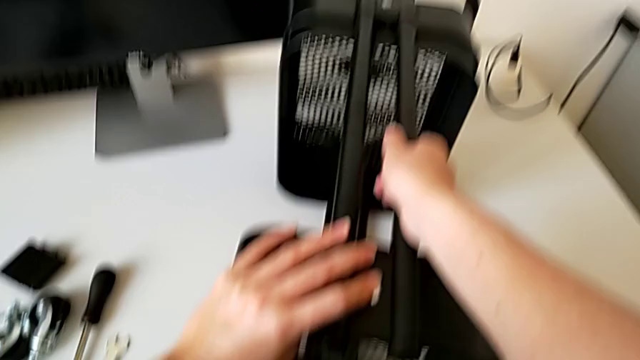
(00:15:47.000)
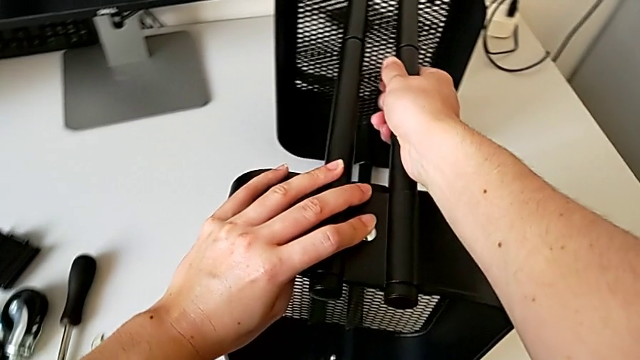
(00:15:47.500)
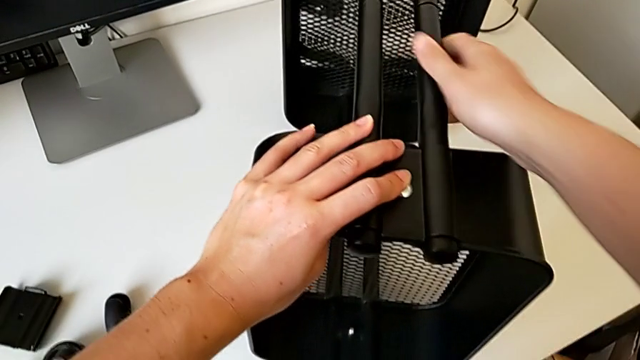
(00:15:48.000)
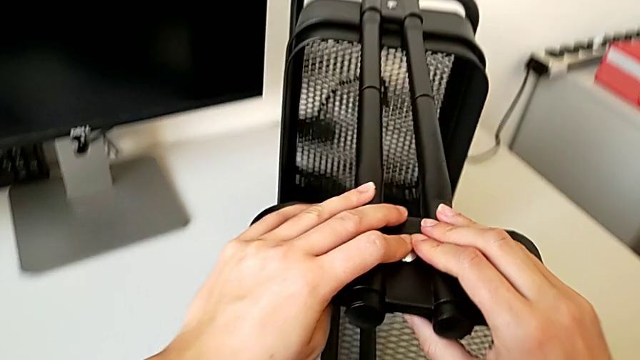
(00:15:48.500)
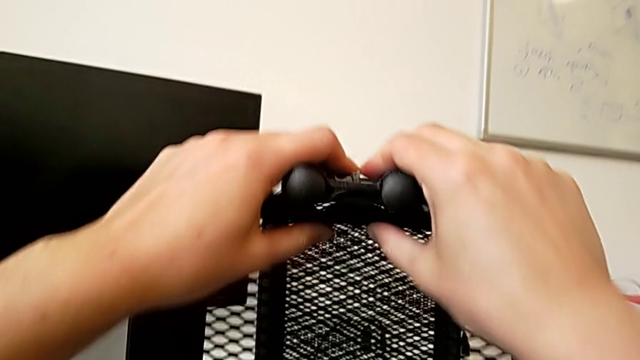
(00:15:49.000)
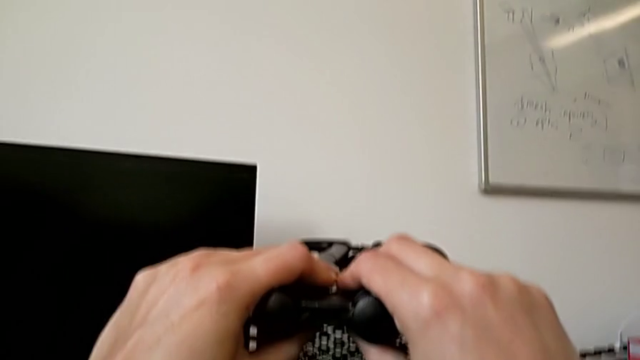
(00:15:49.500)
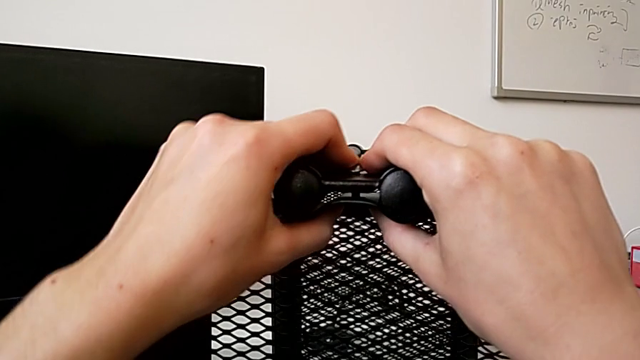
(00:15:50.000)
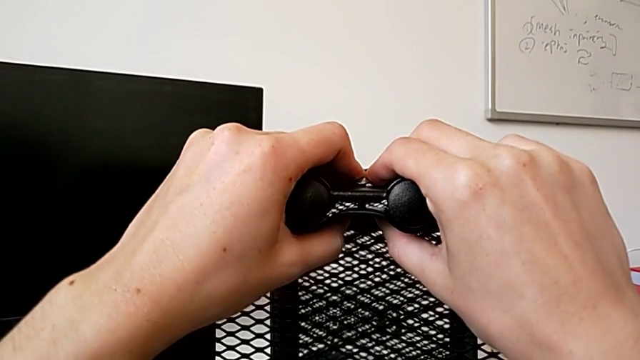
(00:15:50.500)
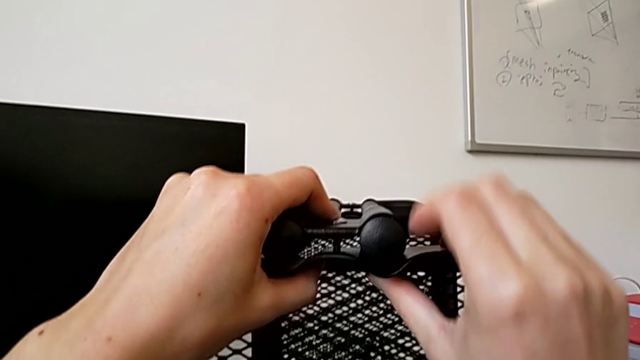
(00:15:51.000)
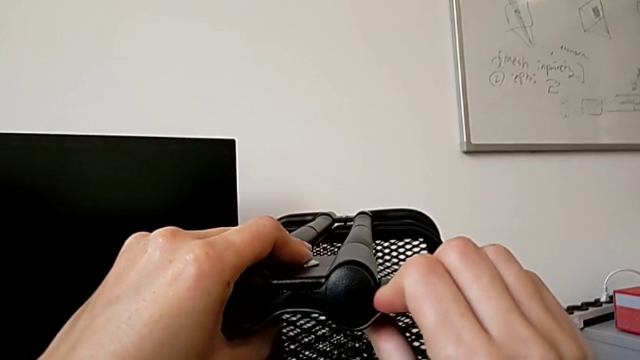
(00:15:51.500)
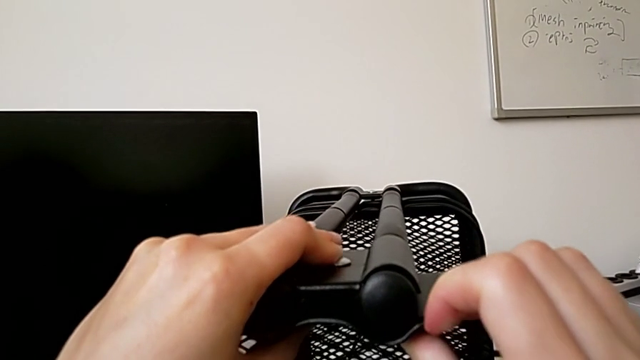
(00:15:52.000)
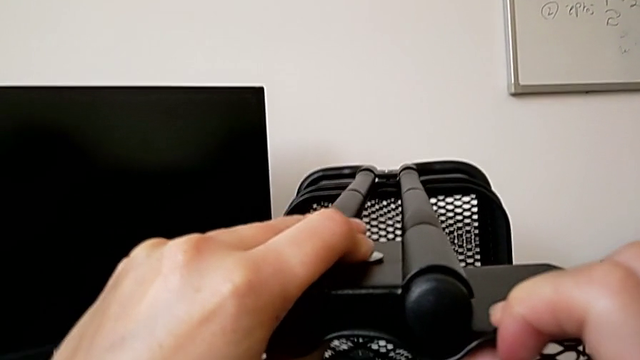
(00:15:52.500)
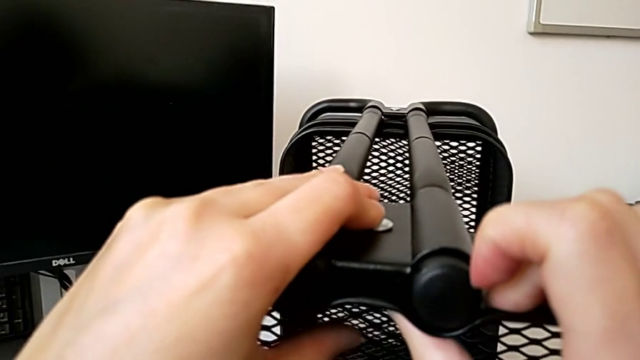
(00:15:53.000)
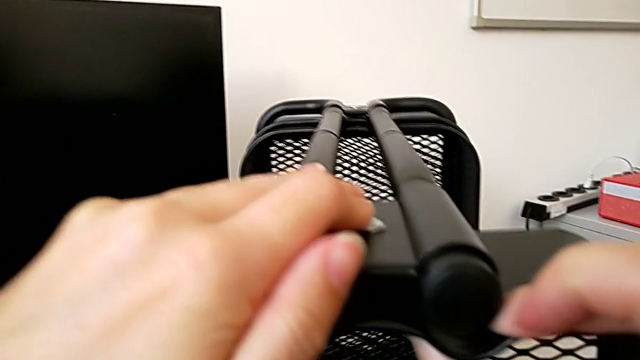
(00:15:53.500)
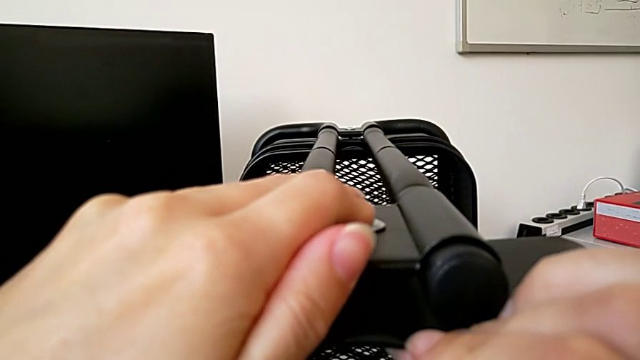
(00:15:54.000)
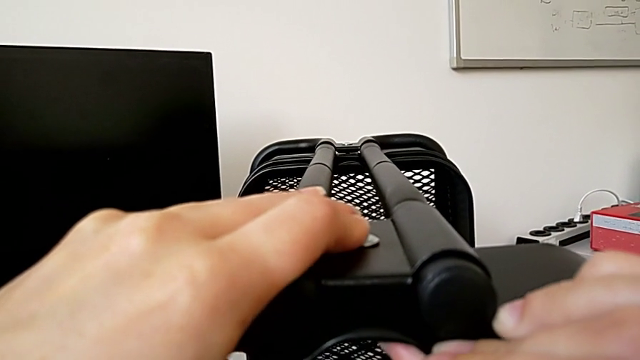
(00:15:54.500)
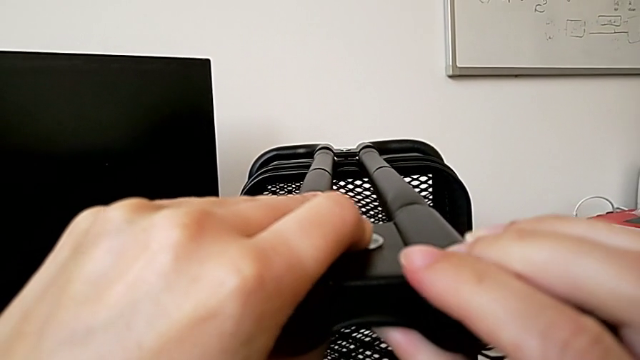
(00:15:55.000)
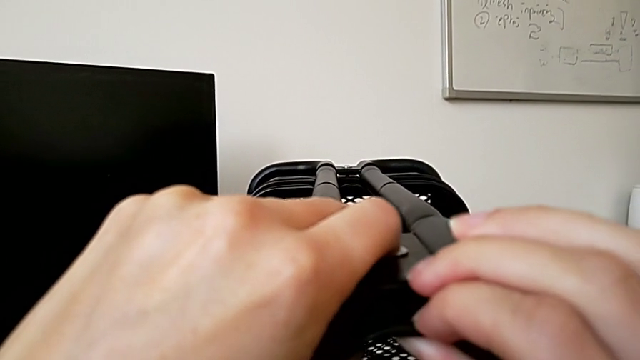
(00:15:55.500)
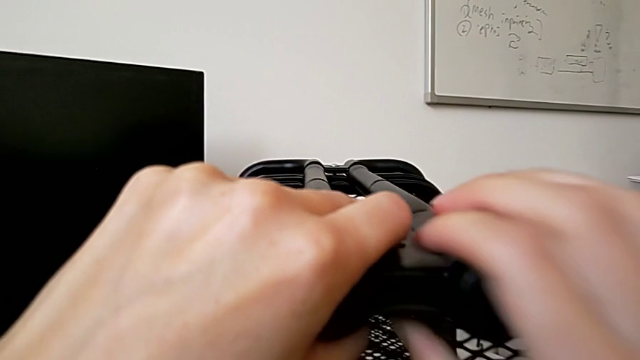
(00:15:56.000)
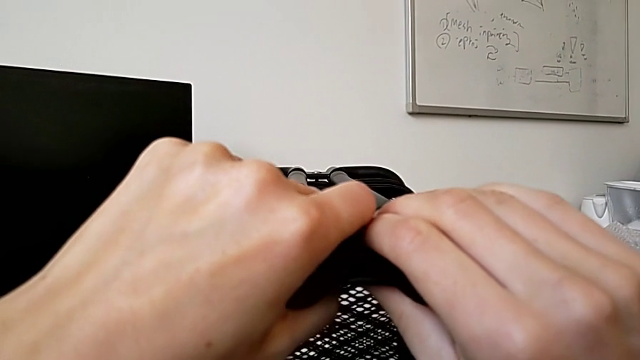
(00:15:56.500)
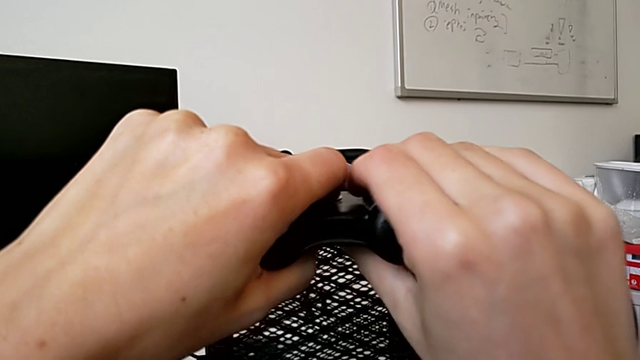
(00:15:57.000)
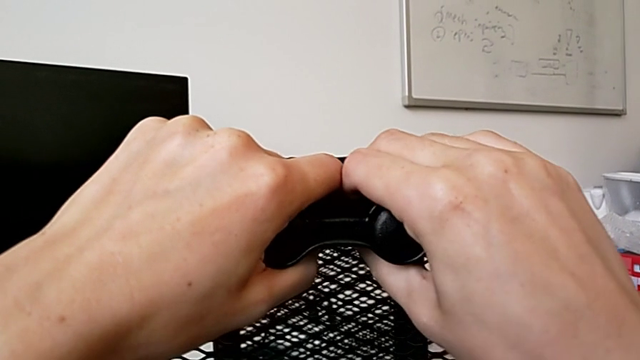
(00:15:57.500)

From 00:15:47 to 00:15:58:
The camera wearer is assembling the top tray of the rolling cart. They rotate the leg and align the bracket.

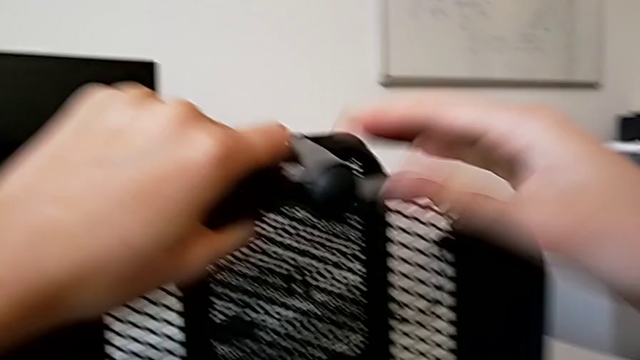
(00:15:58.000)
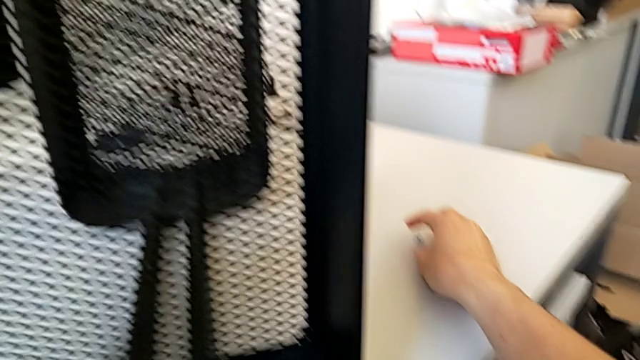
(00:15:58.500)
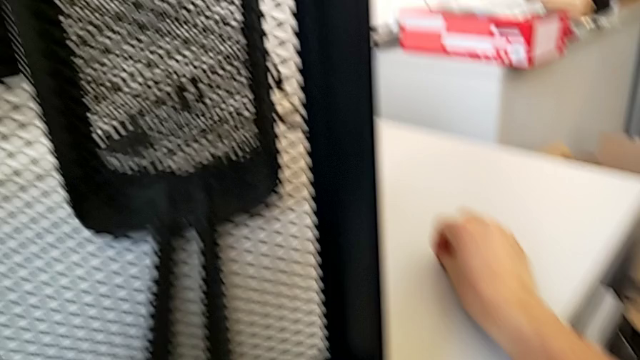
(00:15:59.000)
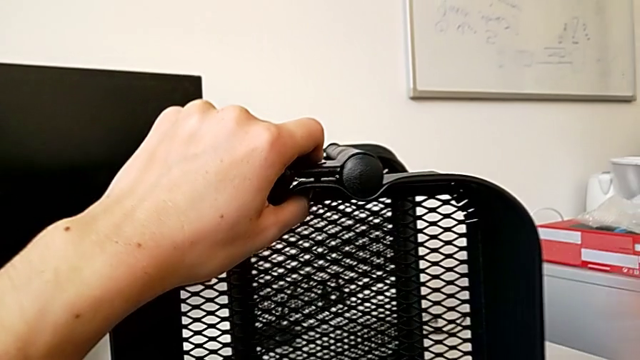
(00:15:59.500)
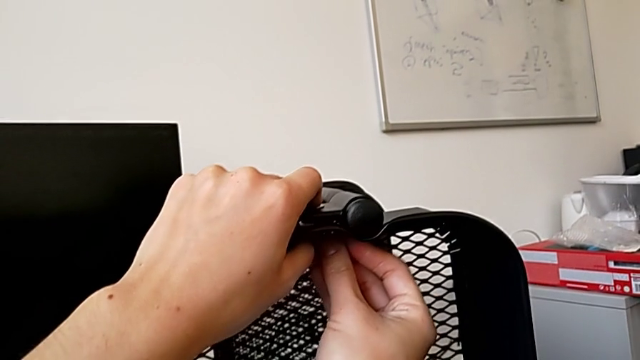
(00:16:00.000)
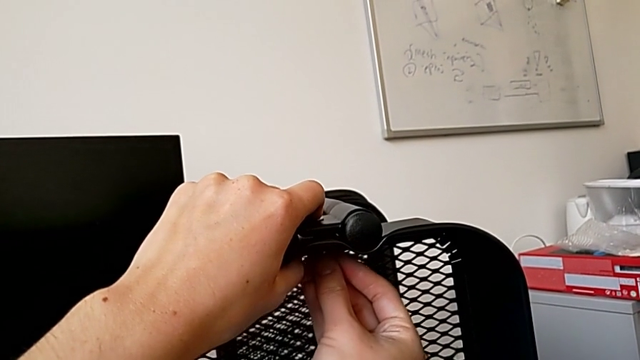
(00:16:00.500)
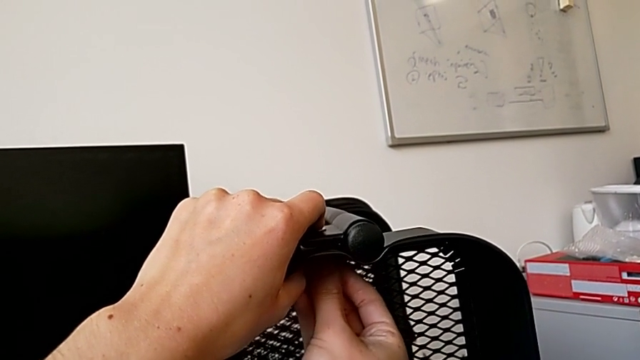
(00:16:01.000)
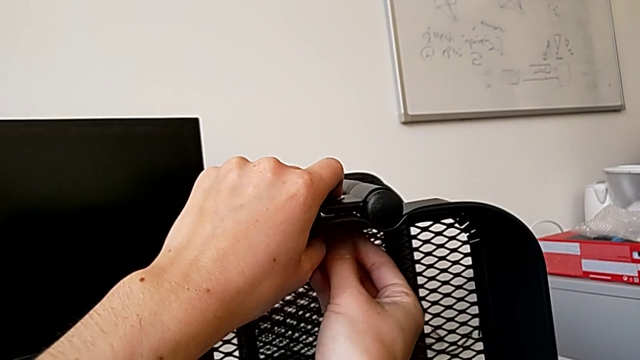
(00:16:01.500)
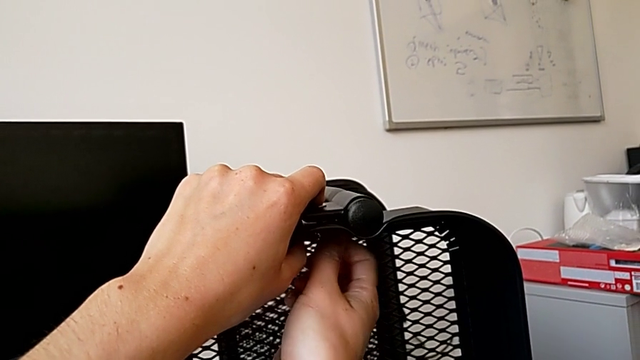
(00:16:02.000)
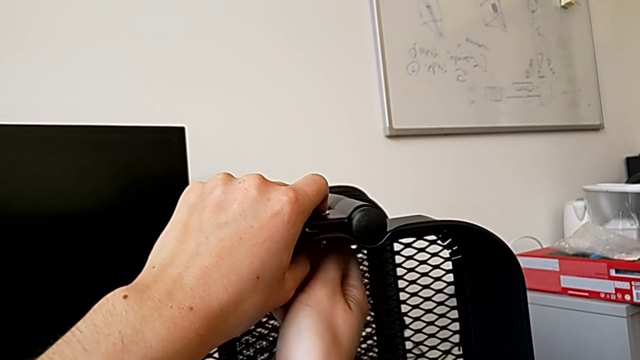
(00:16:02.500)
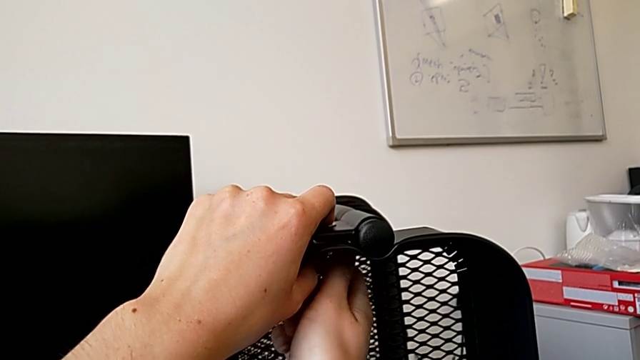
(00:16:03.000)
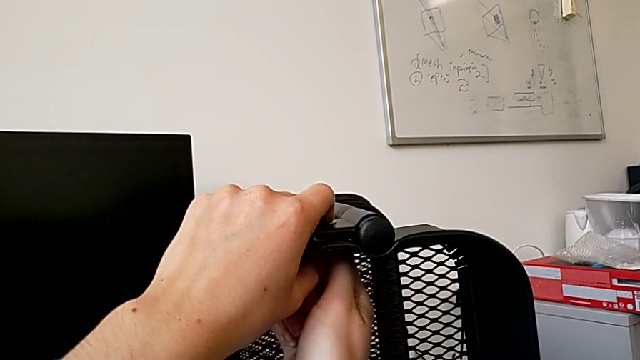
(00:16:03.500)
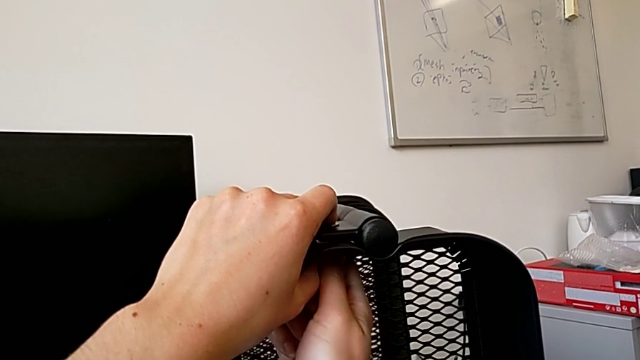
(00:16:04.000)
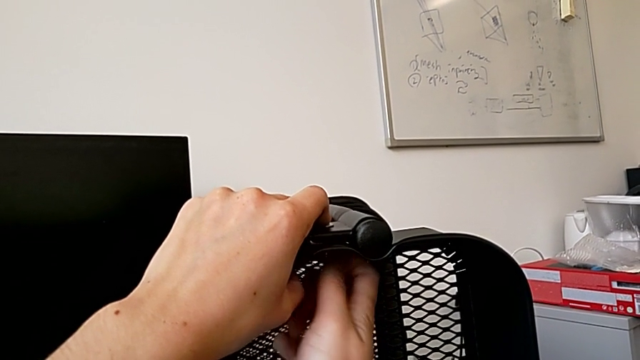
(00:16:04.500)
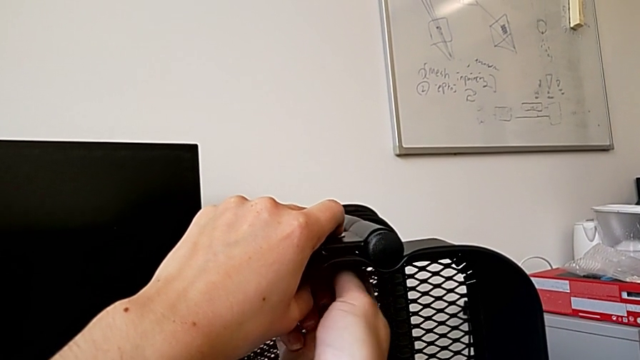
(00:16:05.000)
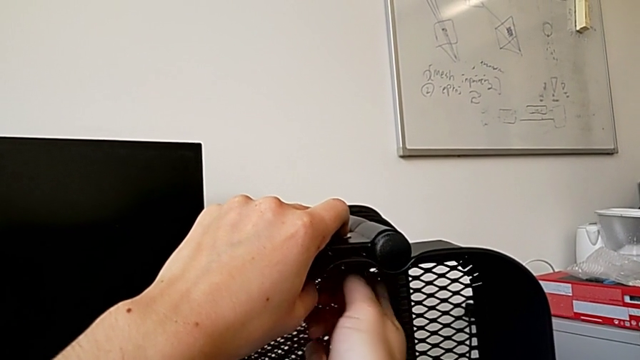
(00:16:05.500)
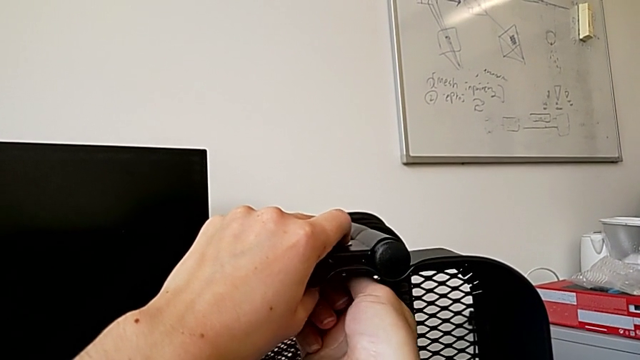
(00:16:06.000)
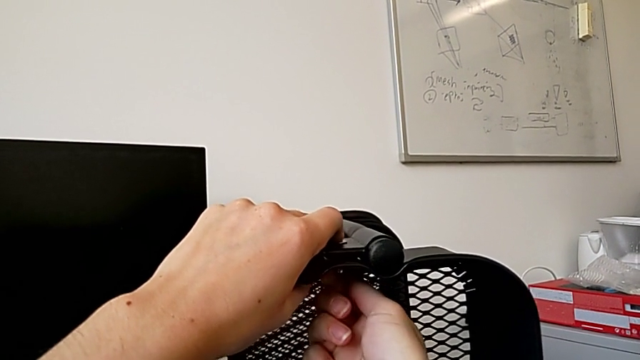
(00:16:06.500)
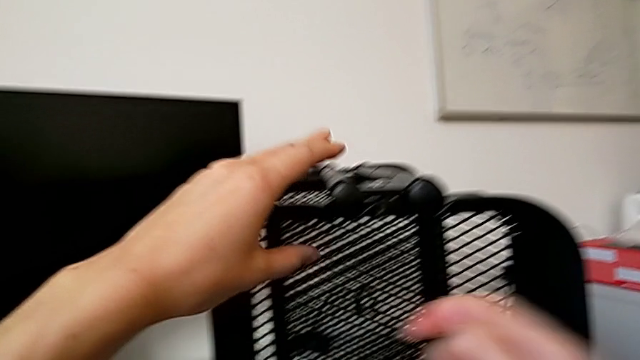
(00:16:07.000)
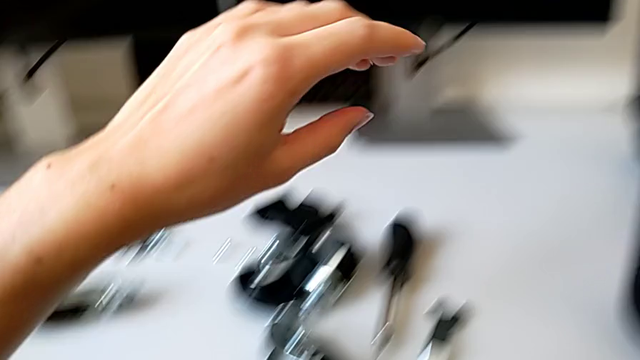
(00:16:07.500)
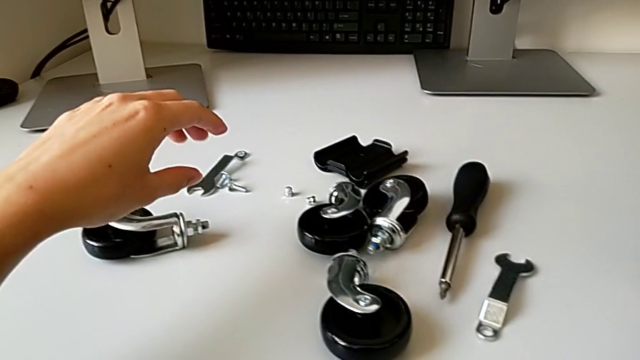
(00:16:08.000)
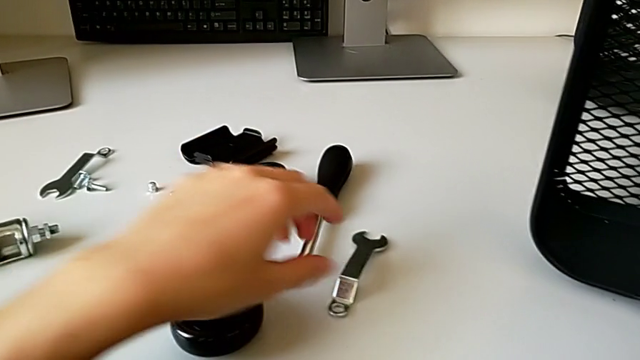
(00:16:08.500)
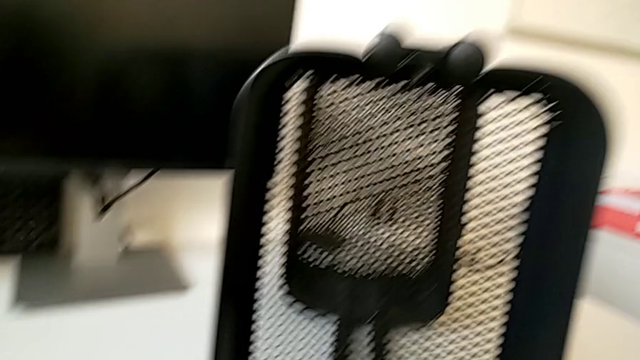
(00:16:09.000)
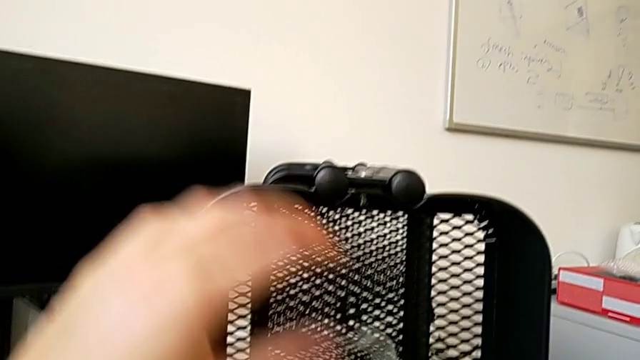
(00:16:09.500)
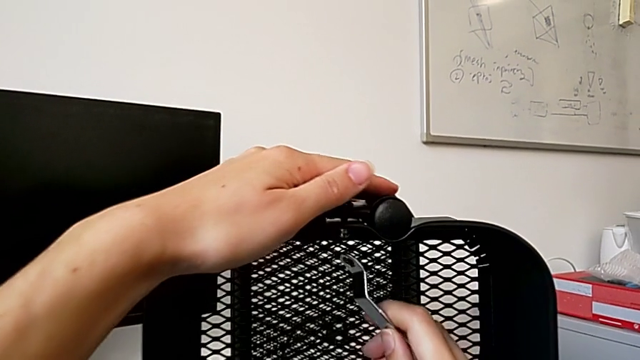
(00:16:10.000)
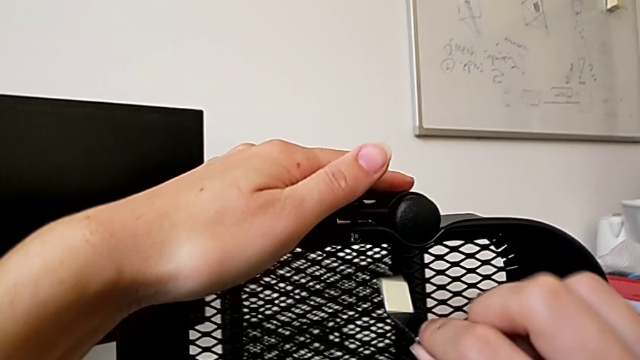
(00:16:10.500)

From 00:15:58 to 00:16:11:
The camera wearer is assembling the top tray of the rolling cart. They grab the fourth hexagon cap nut, insert it and screw it.
